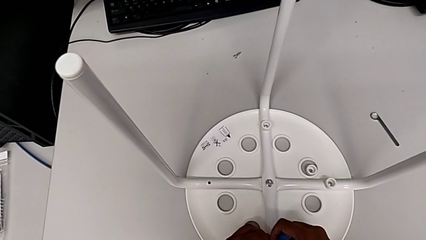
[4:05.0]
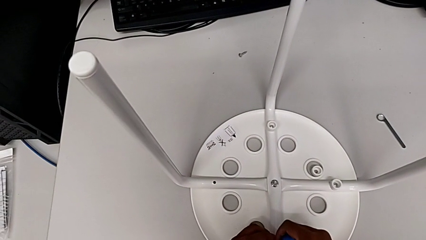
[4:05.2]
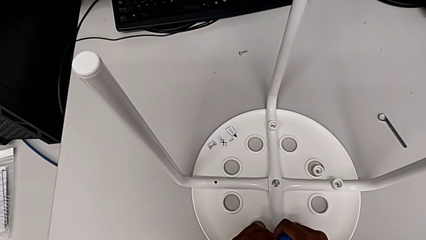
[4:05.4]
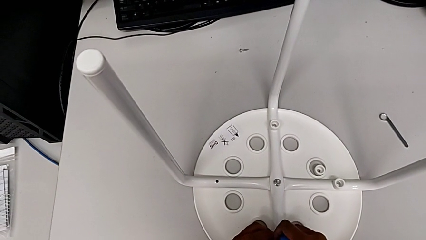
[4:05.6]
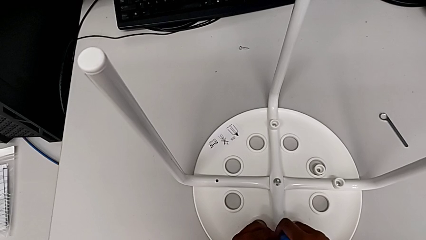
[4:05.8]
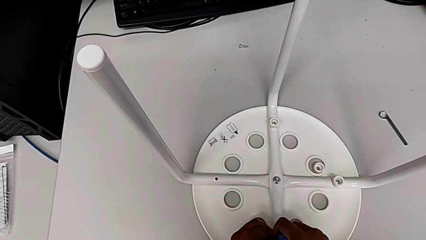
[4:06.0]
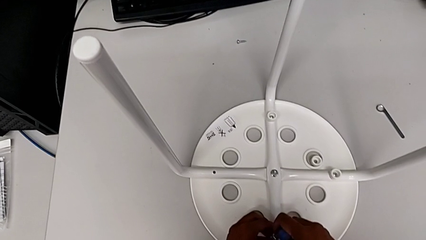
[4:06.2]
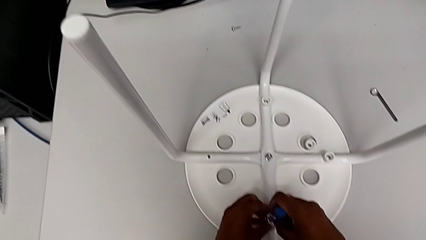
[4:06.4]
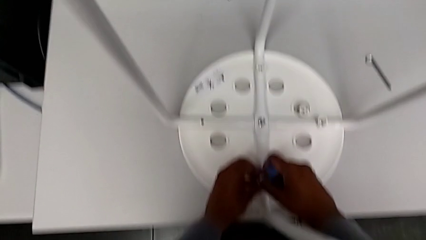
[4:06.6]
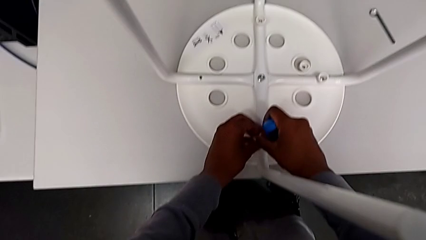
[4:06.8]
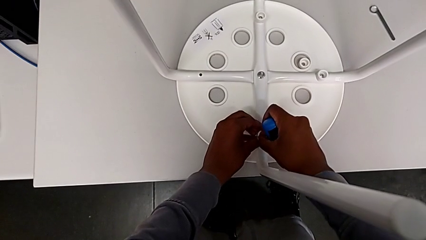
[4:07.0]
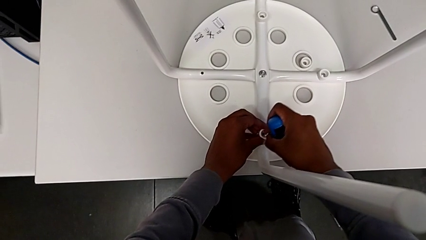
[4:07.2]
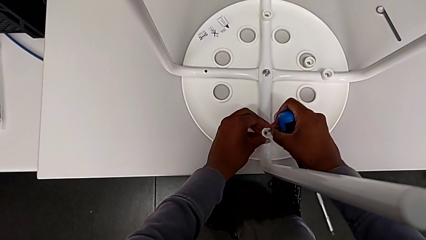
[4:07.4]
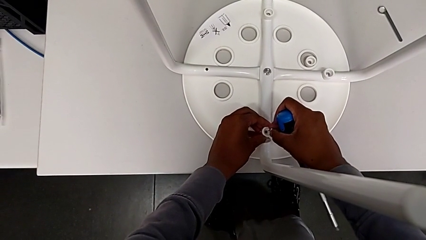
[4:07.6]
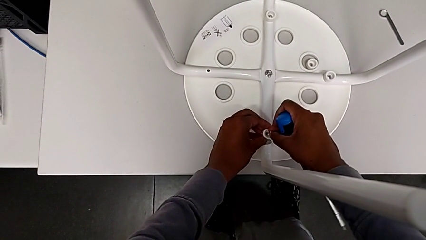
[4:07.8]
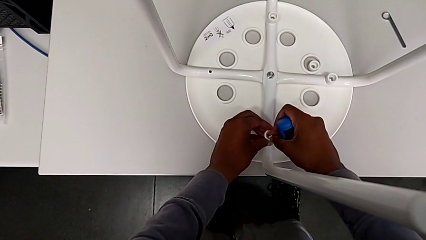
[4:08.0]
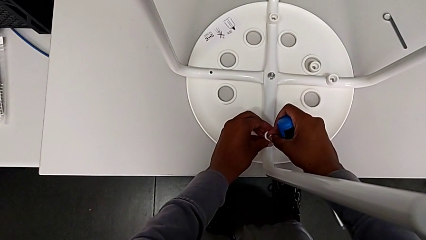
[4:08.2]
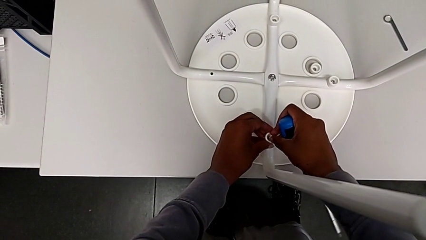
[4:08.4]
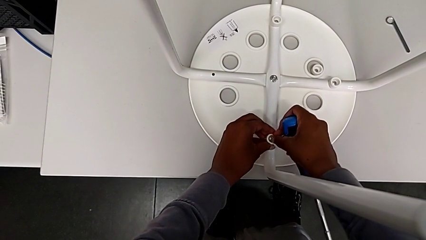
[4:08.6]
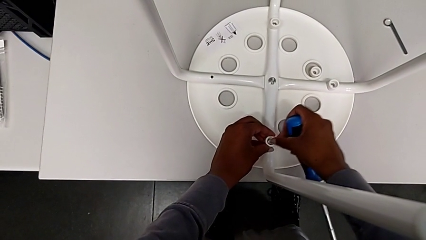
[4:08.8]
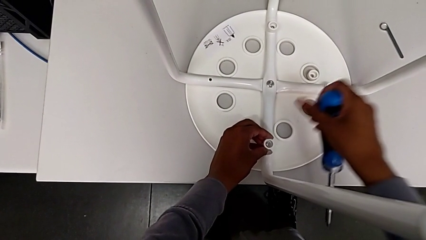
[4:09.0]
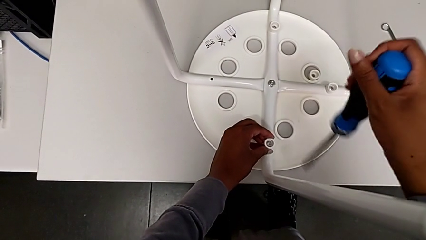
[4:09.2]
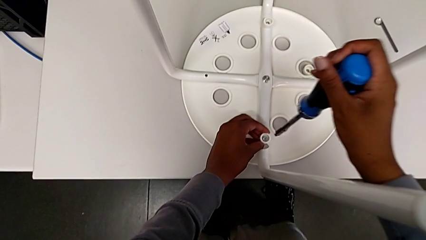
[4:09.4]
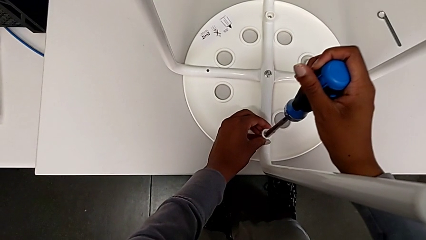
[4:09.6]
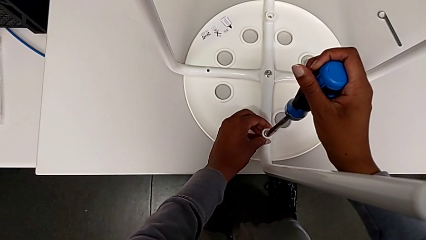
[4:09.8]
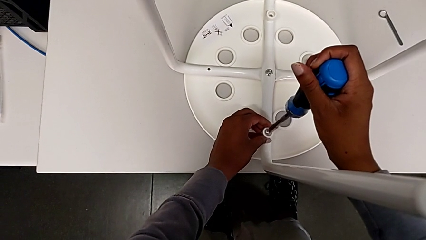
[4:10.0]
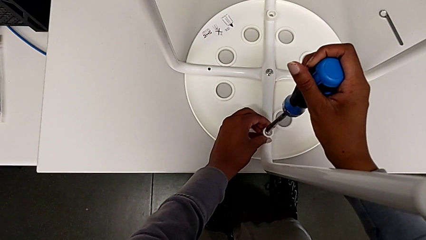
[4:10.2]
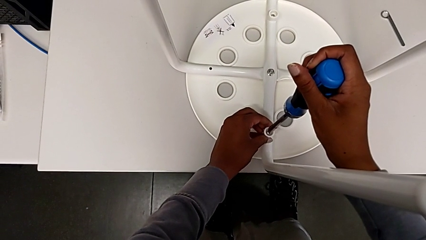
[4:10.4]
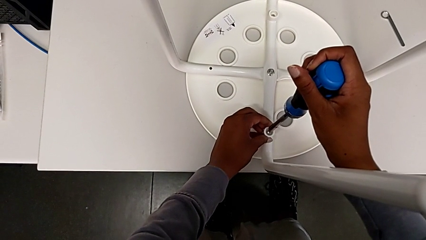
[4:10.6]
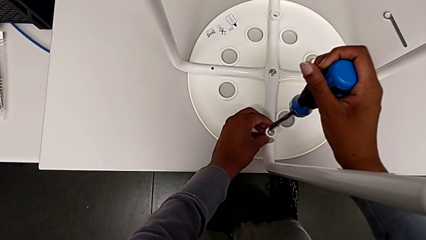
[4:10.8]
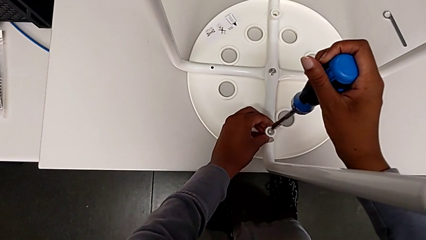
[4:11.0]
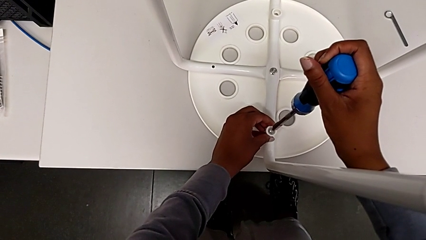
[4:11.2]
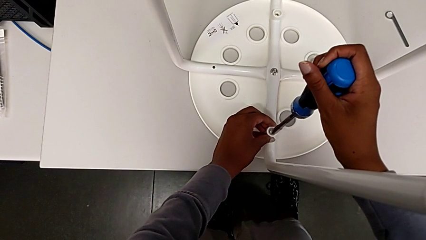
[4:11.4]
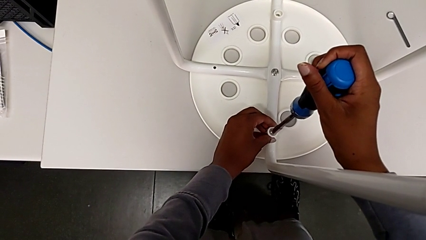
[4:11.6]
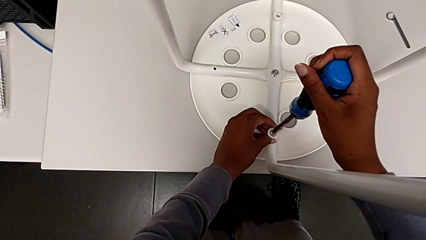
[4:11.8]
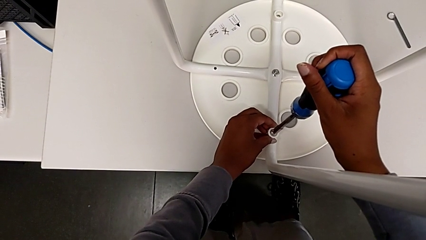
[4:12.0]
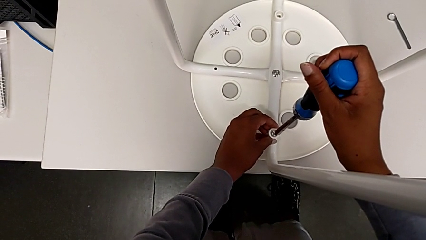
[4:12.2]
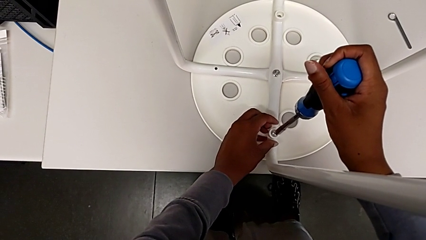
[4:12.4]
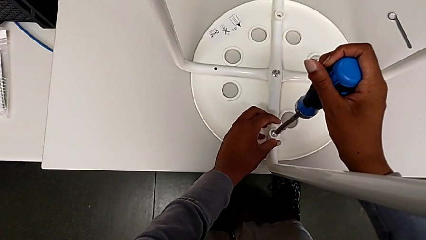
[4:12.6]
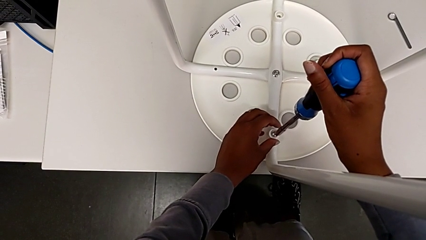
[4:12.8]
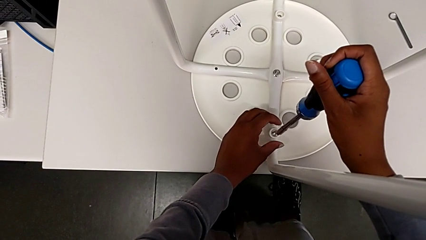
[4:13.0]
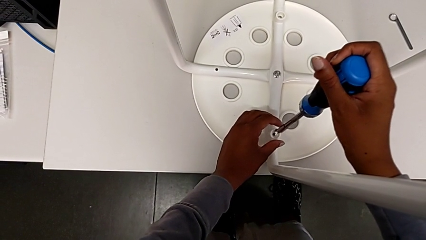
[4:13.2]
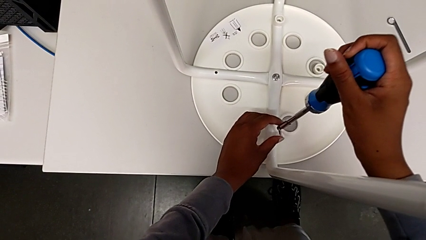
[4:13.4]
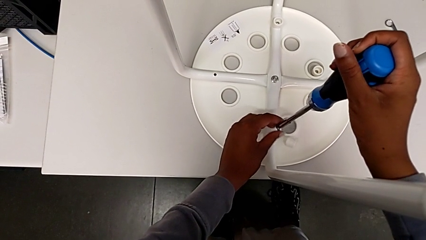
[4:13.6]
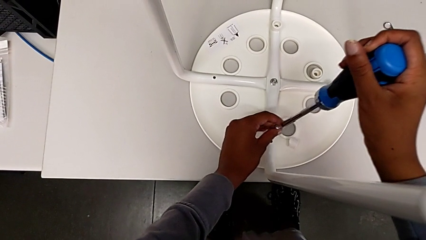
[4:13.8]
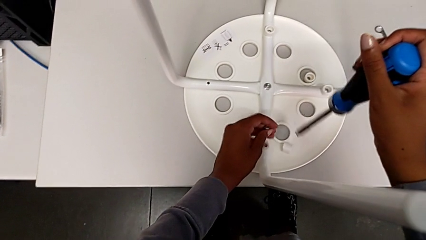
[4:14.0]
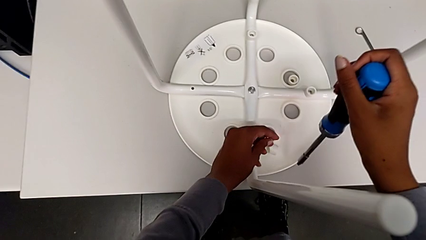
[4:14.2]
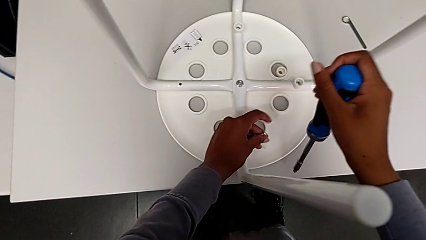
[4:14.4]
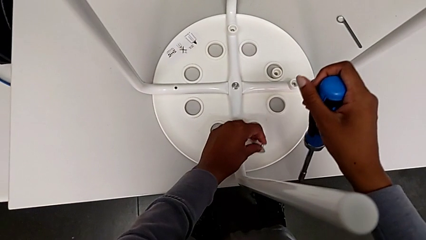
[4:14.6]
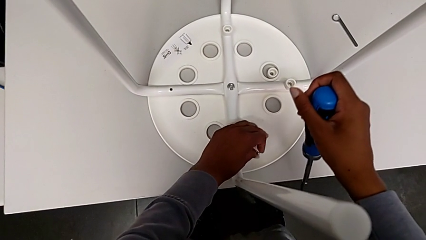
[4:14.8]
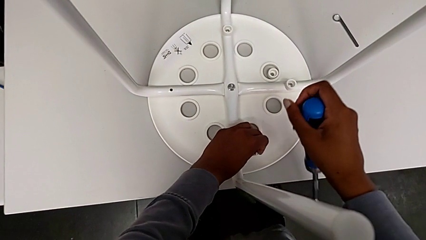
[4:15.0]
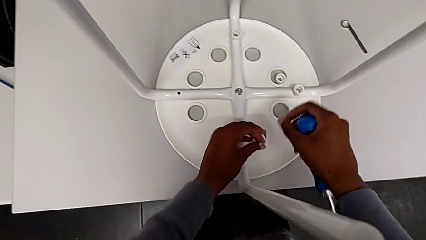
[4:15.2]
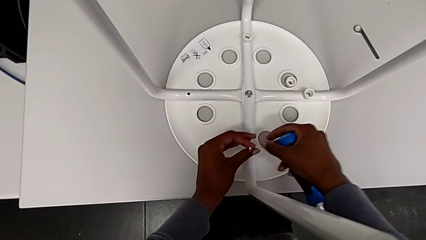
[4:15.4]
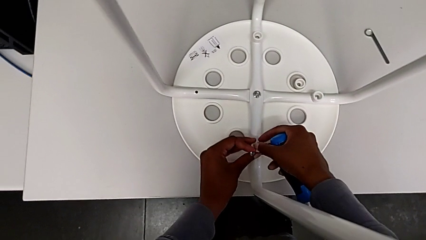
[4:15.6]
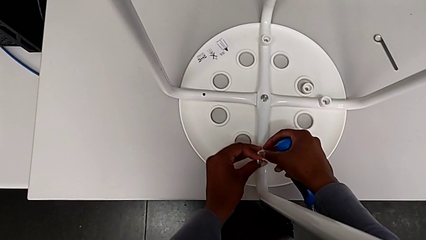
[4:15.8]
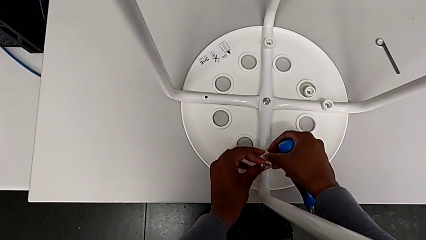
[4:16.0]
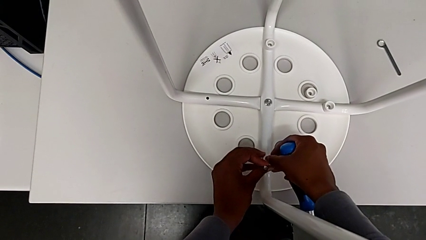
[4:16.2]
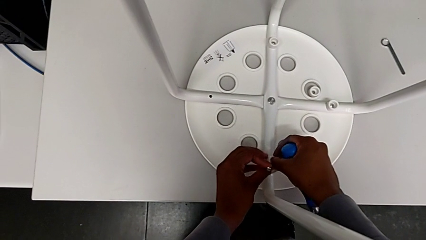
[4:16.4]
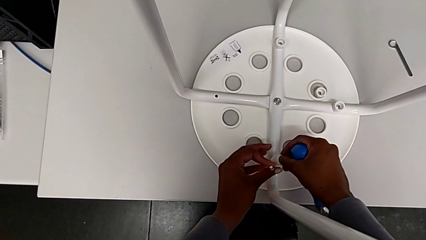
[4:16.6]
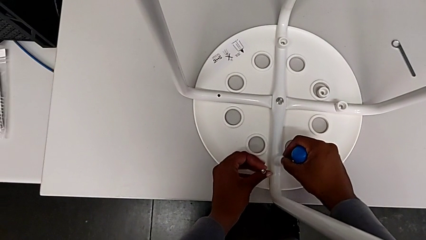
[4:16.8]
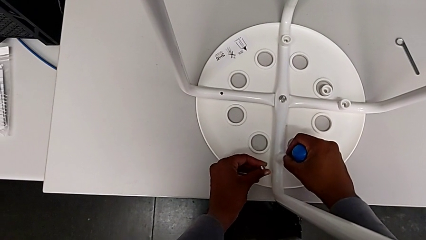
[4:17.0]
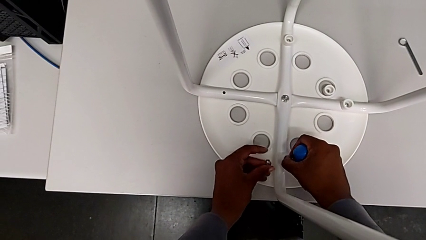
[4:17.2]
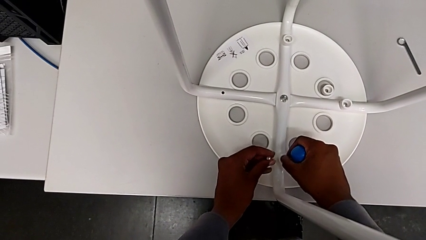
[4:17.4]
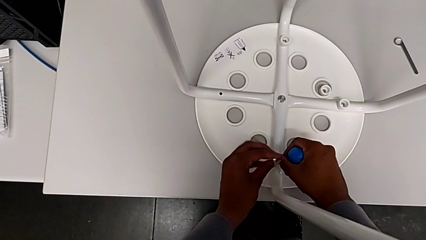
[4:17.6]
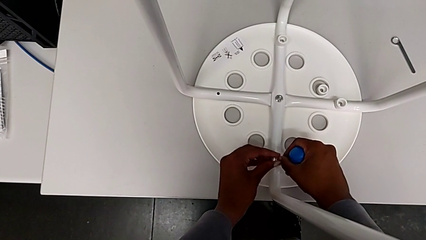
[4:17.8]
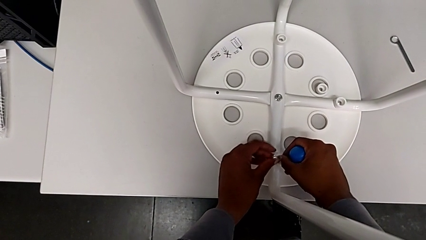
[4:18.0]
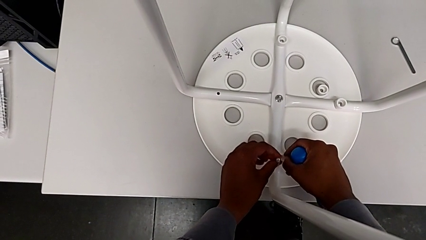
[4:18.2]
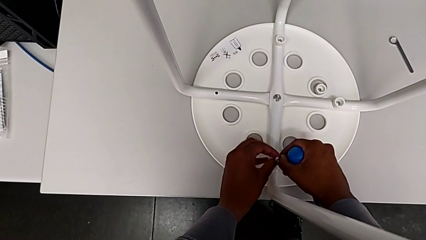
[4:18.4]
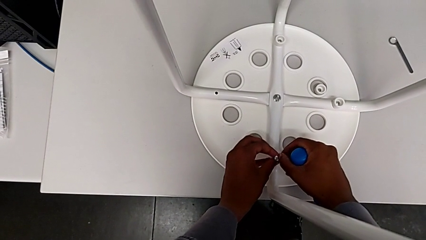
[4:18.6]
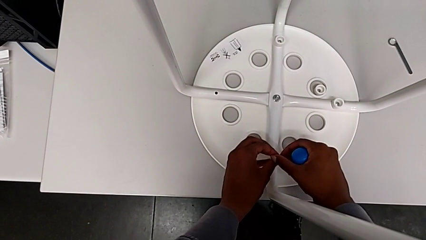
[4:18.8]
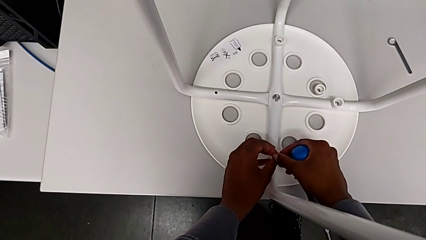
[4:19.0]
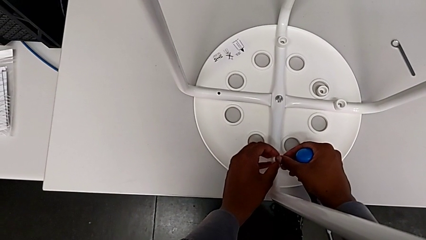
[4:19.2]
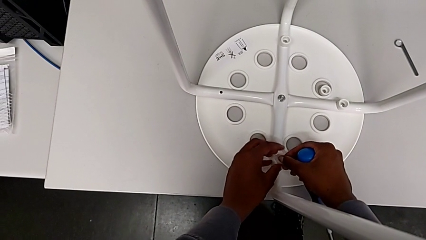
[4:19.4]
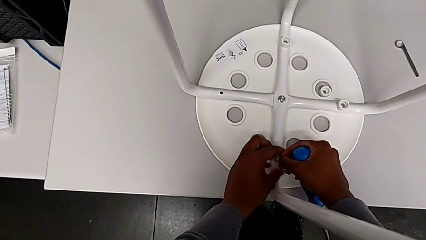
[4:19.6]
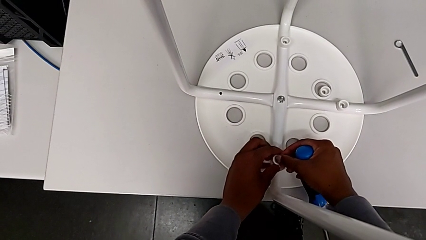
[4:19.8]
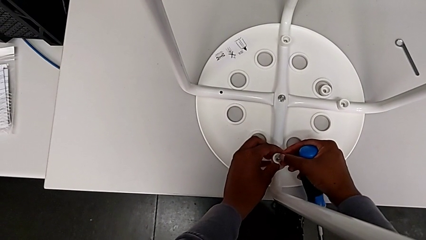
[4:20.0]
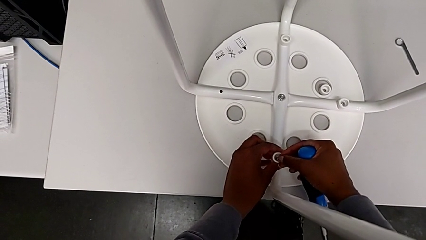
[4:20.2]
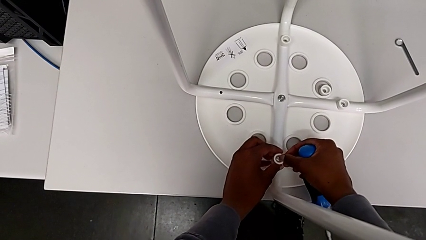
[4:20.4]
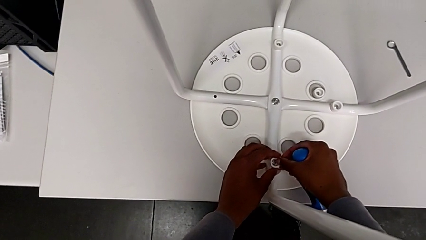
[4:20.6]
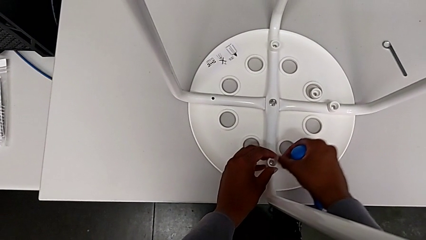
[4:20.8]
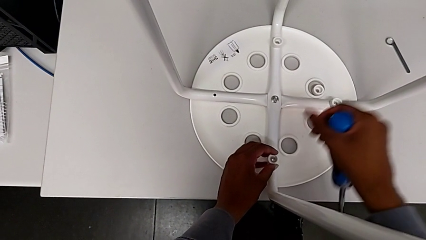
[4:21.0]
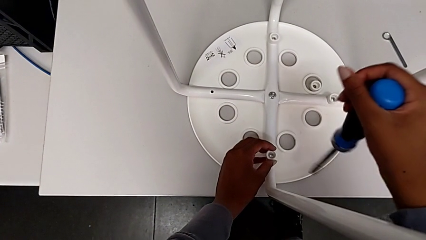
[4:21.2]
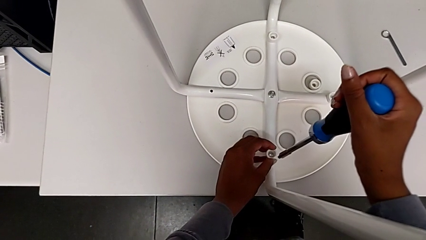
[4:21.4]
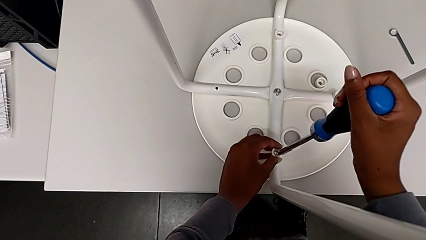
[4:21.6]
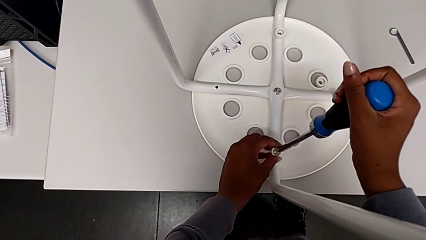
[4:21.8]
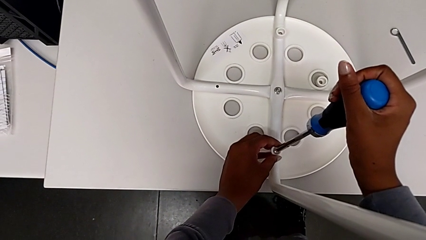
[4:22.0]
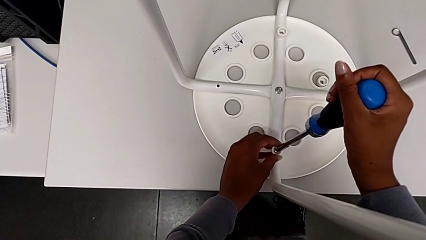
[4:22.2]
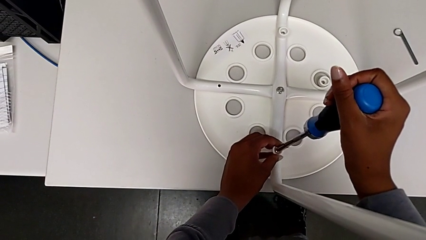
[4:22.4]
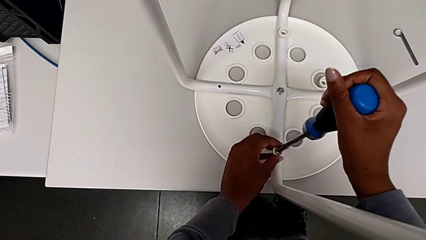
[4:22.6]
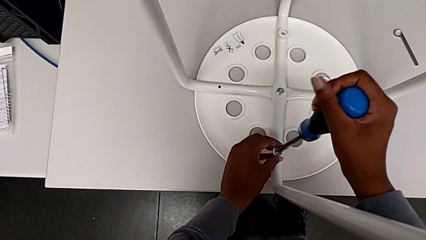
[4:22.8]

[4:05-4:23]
The camera wearer is assembling the seat and its legs. They keep inserting the screw, insert the screwdriver, wrongly withdraw the screw with the right hand and drop the washer with the right hand, place it, insert the screw and insert the screwdriver.
